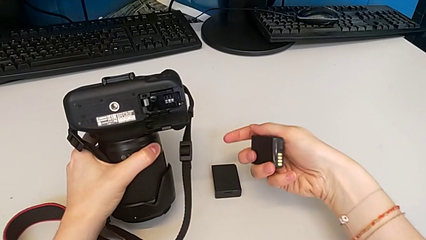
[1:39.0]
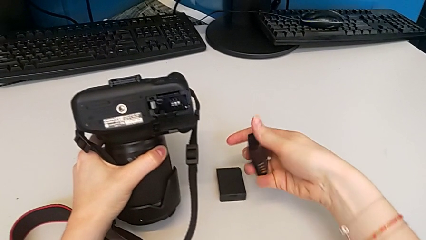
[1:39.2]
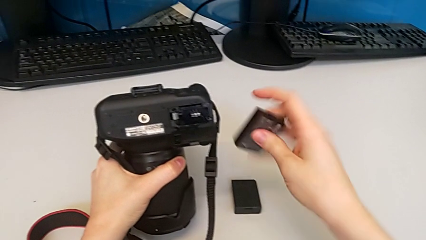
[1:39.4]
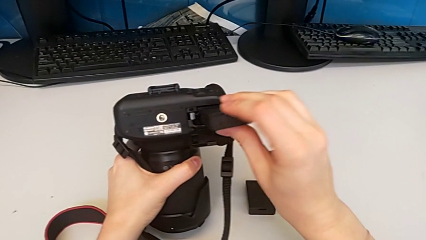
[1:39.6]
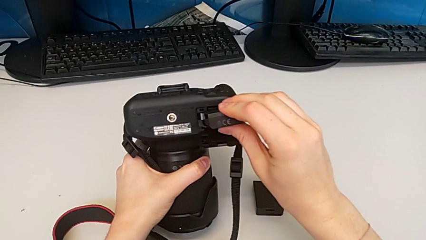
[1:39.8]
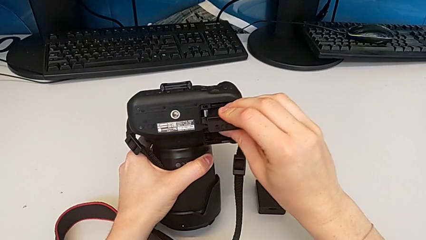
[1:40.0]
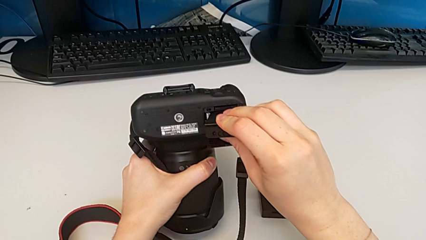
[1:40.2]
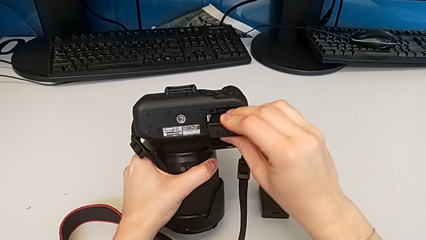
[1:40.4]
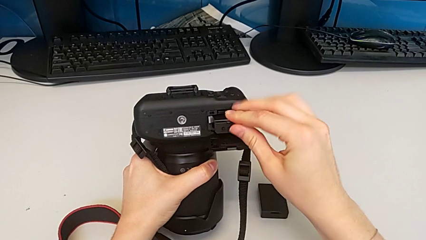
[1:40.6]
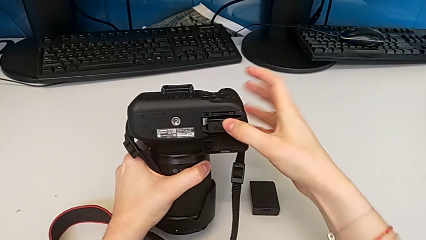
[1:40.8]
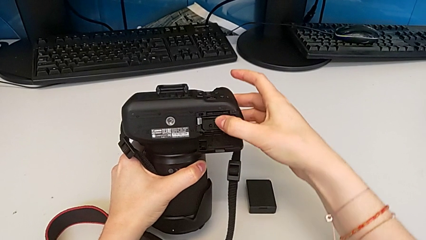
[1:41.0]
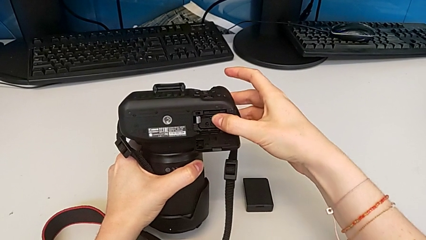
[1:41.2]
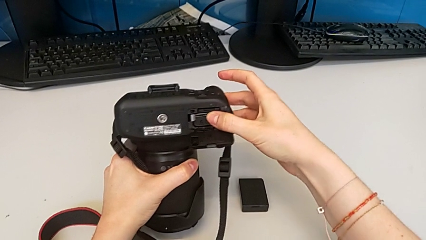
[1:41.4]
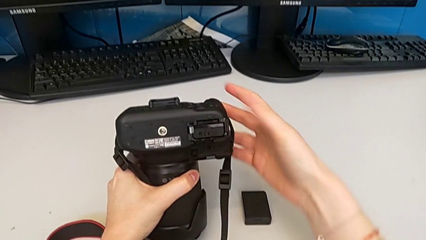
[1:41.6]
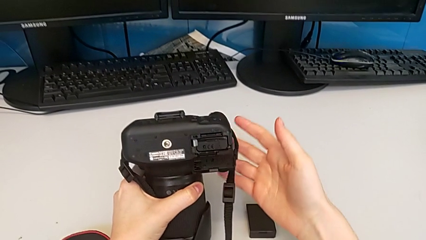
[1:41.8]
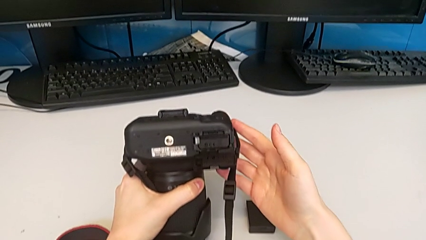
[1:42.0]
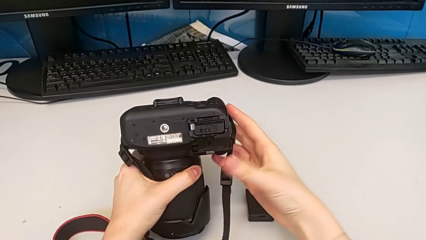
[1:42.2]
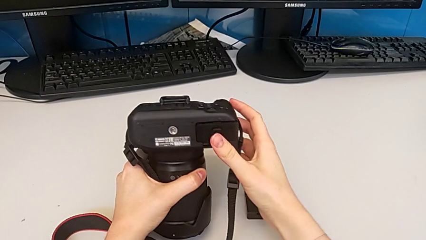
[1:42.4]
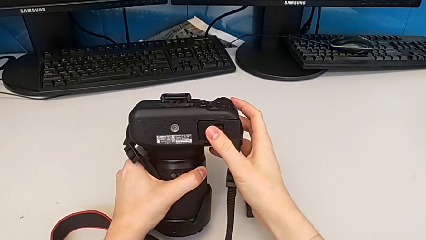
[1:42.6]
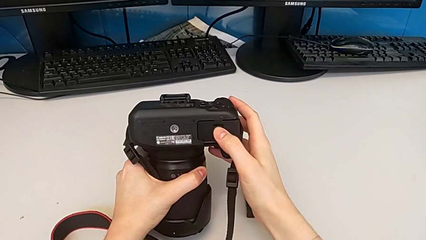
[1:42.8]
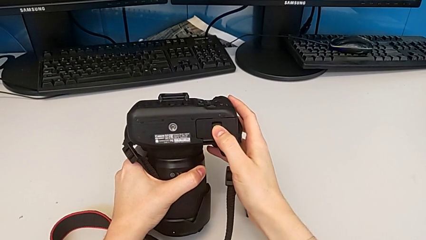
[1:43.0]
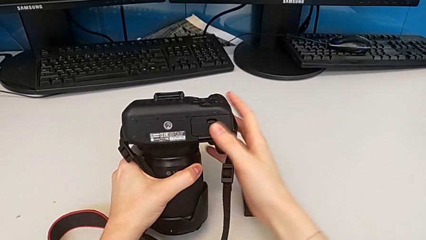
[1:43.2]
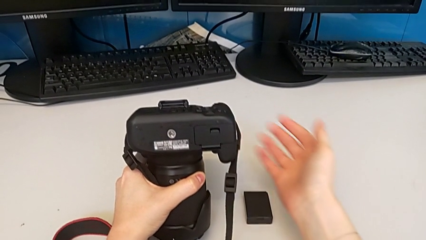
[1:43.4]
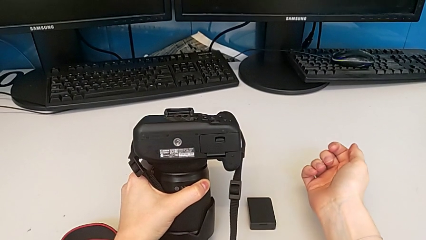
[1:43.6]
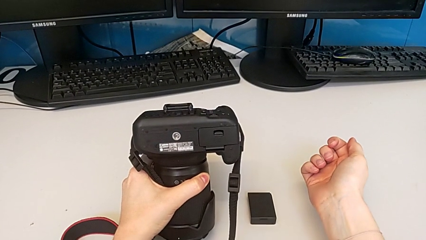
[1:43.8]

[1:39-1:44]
The camera wearer is exchanging the battery. They insert the new battery and close the battery door.

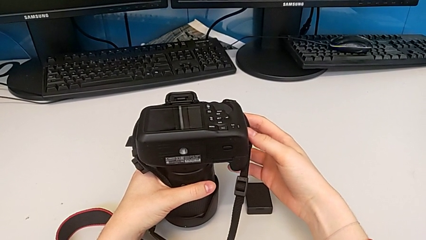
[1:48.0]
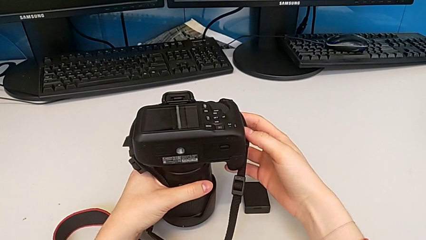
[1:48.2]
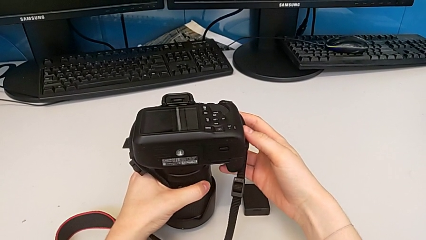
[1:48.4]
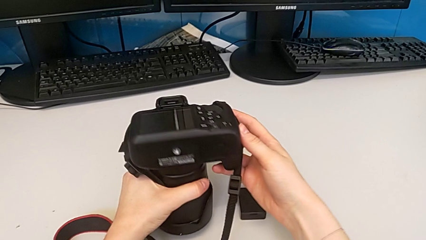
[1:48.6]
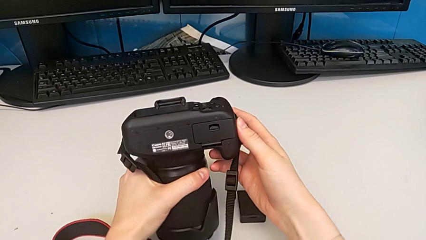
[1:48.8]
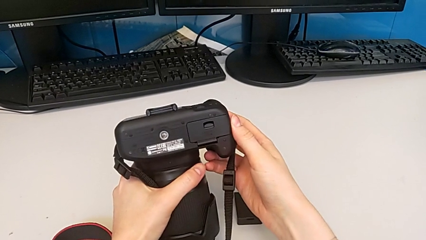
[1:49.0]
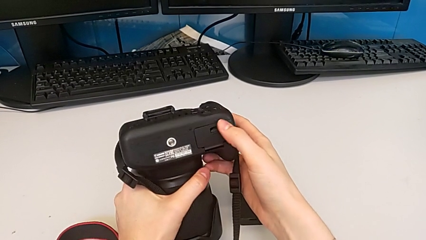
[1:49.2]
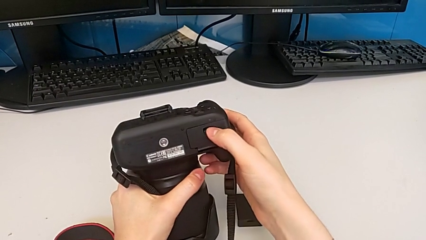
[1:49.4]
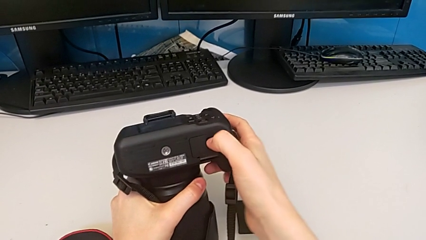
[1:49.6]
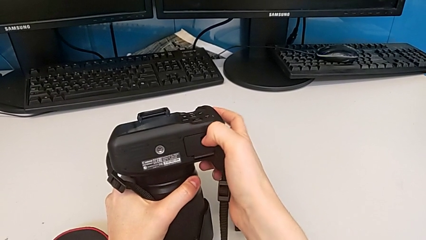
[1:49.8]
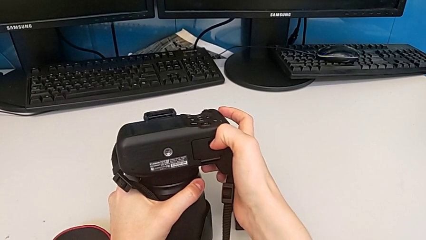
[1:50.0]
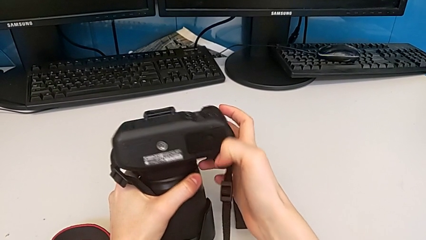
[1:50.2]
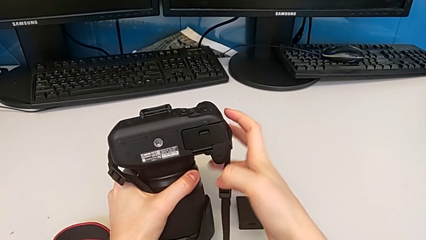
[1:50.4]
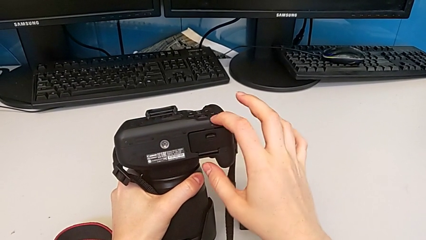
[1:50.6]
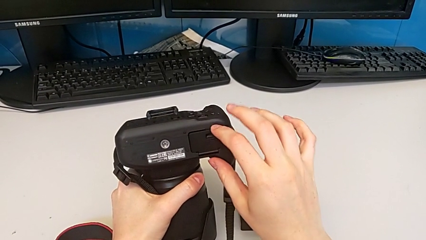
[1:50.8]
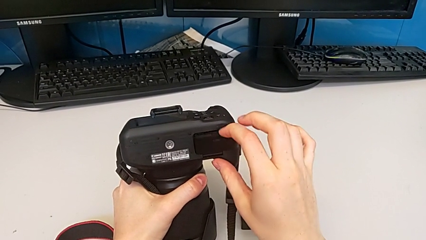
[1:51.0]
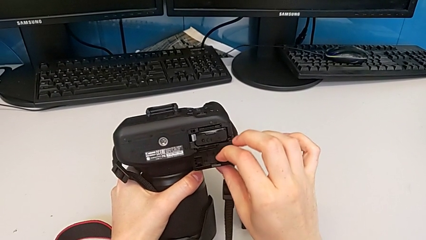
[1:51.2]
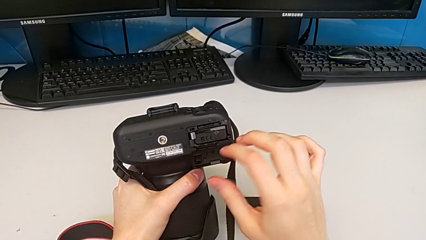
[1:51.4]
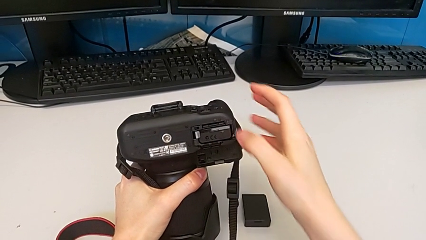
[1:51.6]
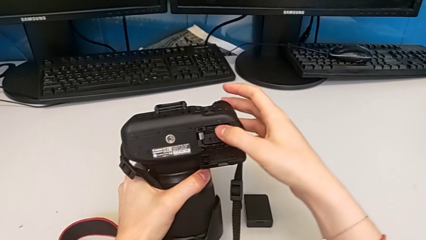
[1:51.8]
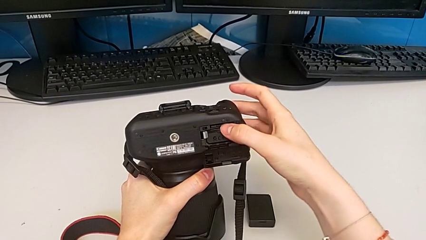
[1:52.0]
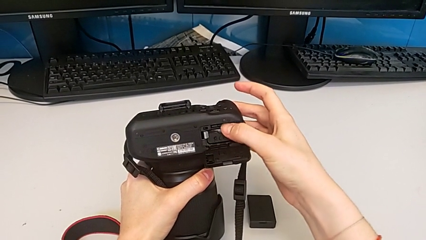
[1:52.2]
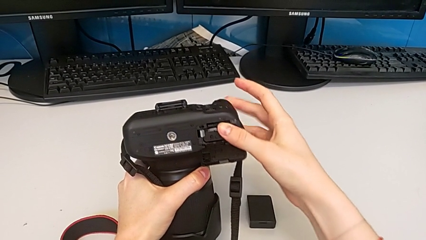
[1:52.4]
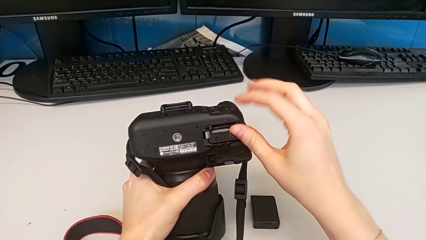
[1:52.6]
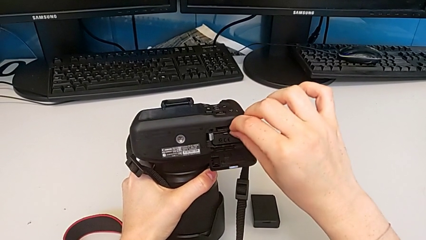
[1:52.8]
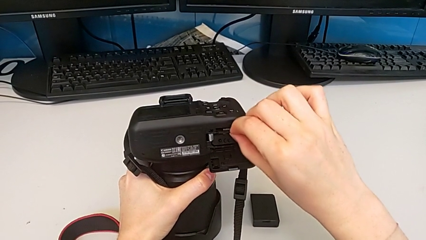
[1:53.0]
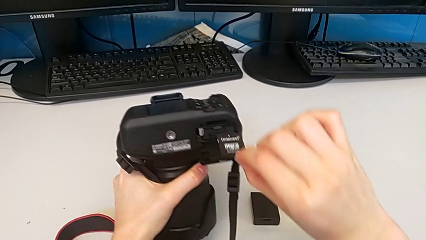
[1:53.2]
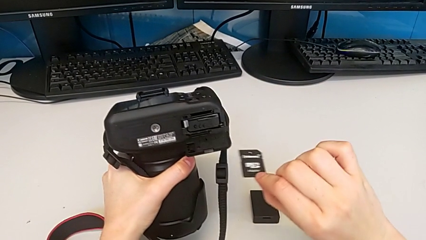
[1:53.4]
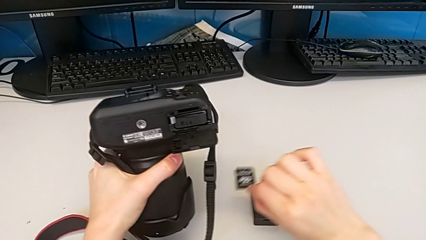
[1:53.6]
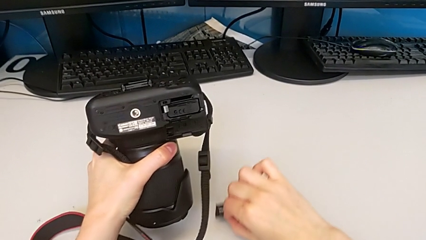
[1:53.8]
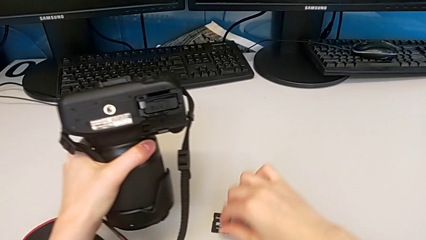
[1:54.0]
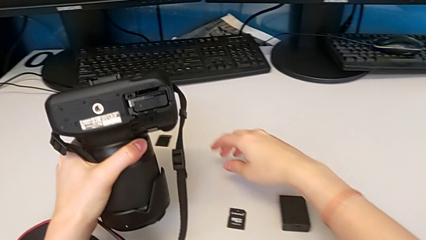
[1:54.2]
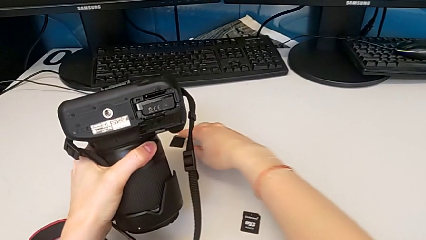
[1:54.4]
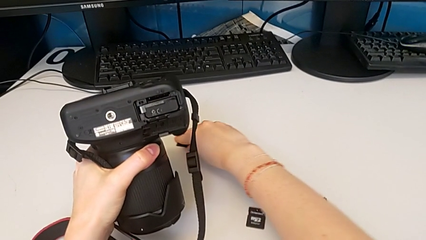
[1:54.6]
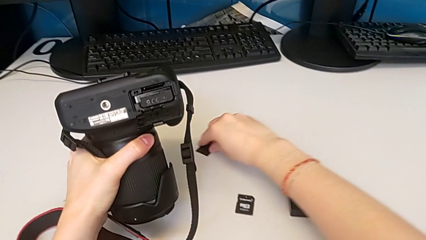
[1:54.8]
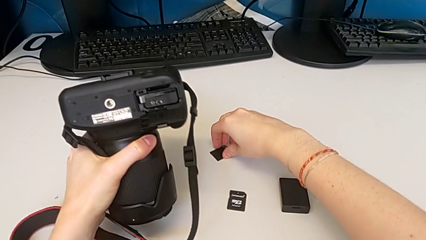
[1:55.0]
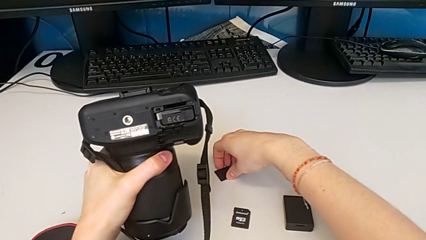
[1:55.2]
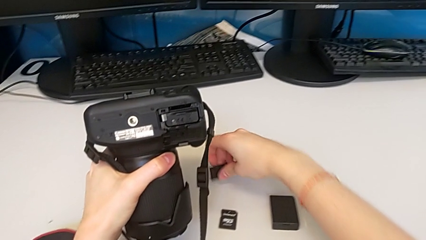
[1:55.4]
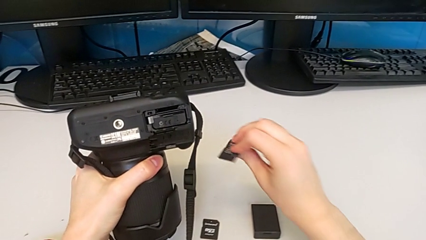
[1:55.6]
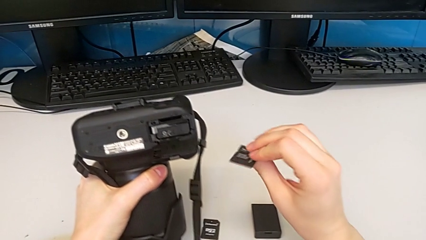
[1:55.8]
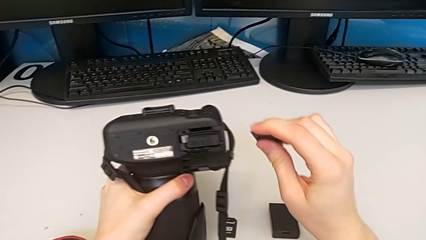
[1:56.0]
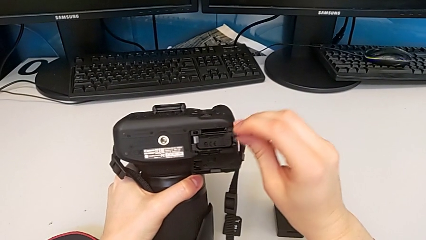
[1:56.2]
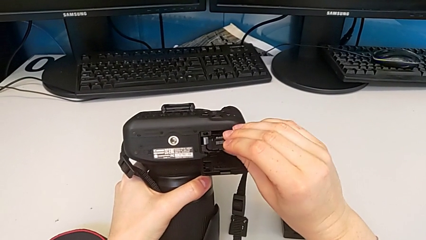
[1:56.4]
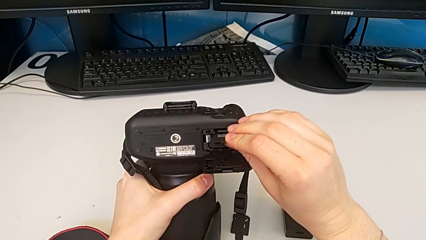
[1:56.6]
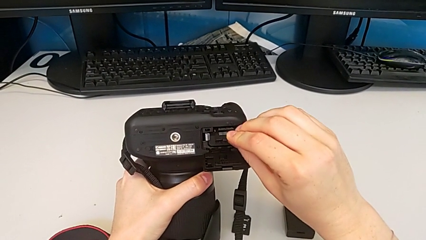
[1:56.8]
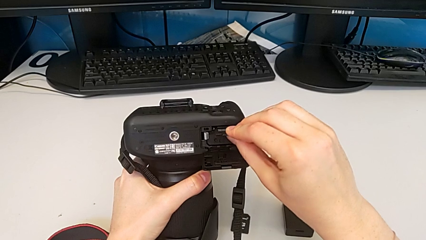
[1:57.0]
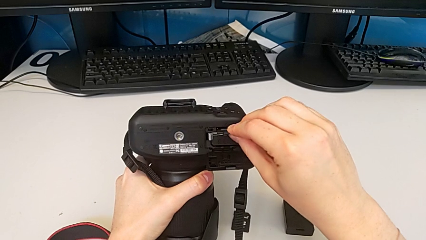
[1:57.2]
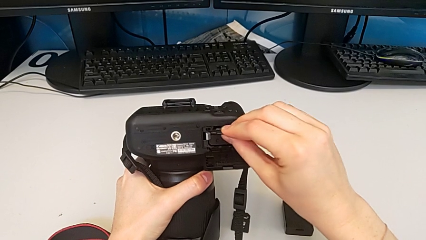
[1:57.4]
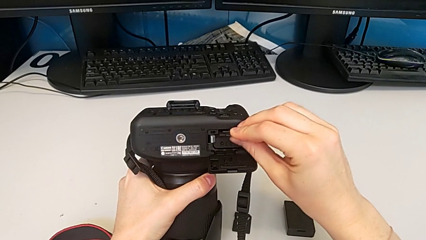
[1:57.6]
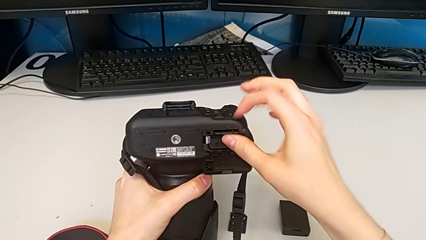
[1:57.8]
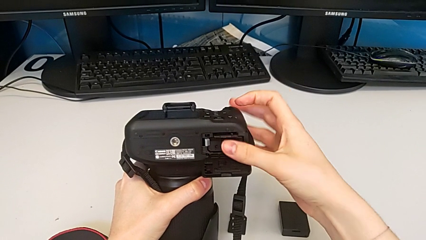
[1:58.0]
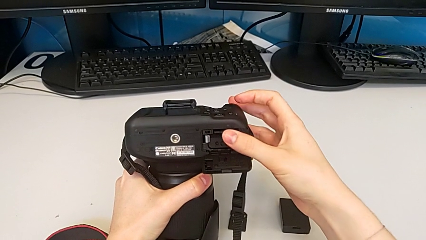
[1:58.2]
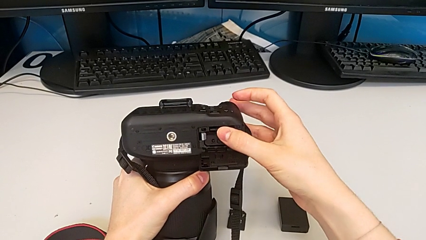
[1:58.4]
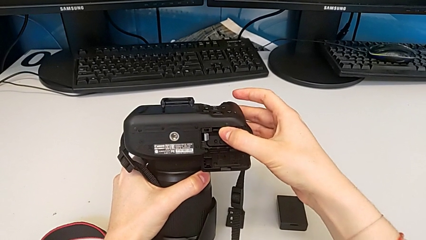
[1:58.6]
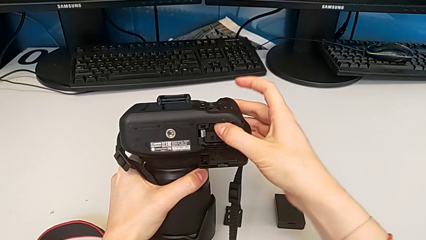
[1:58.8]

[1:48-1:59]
The camera wearer is exchanging the SD card. They lift the DSLR, open the battery door, withdraw the old SD card, place the old SD card, grab the new SD card and insert the new SD card.
